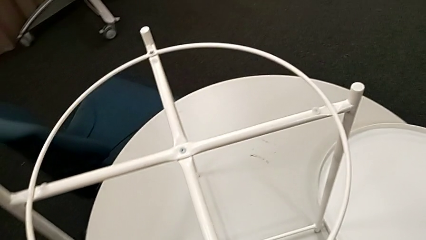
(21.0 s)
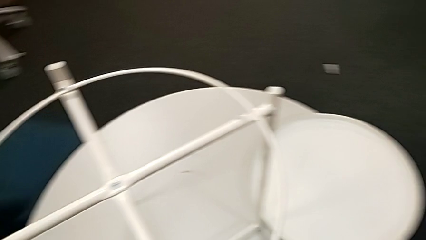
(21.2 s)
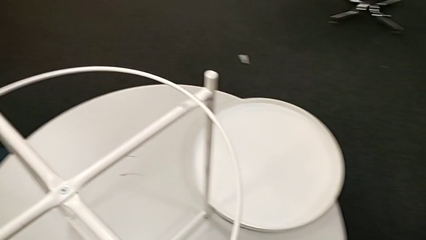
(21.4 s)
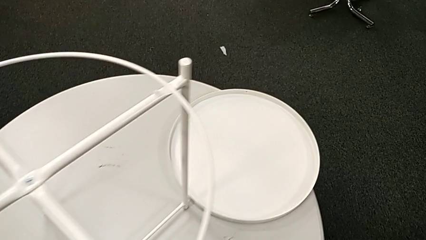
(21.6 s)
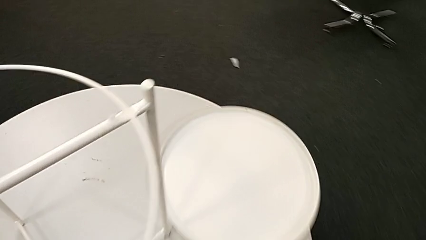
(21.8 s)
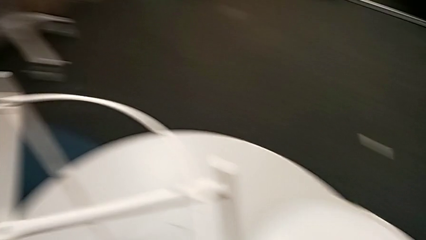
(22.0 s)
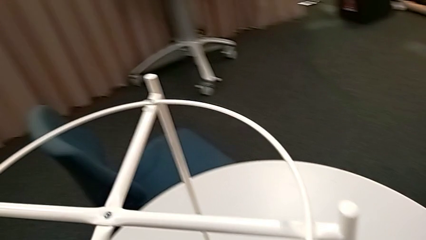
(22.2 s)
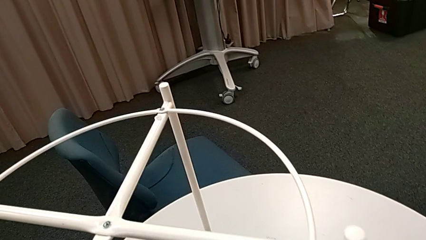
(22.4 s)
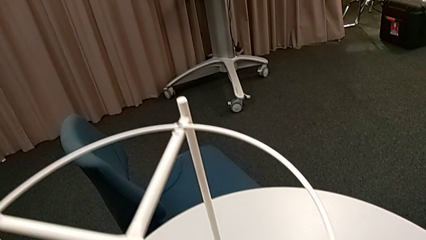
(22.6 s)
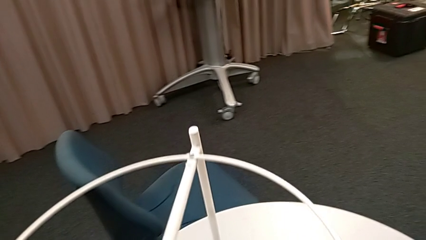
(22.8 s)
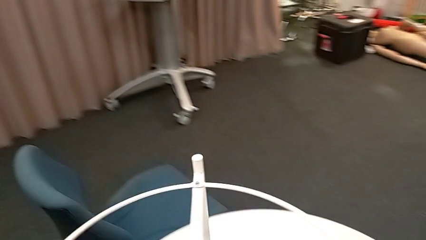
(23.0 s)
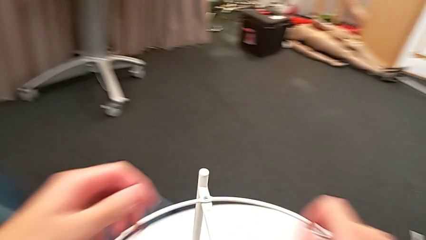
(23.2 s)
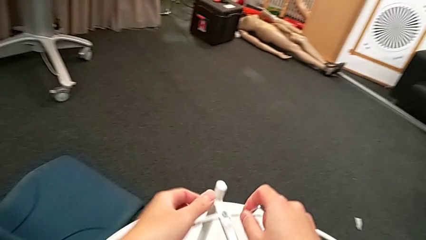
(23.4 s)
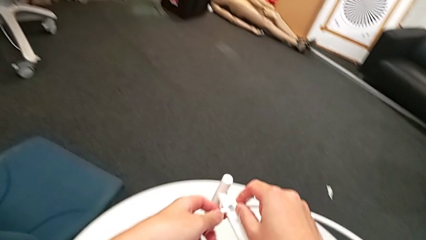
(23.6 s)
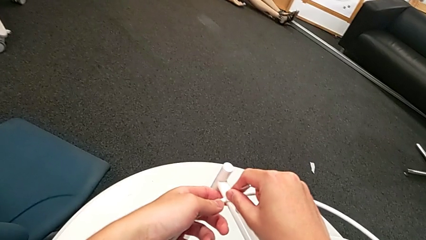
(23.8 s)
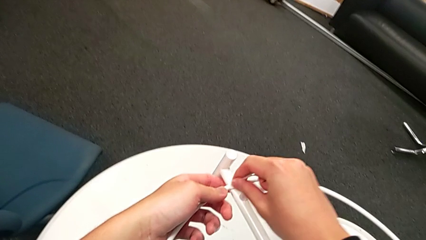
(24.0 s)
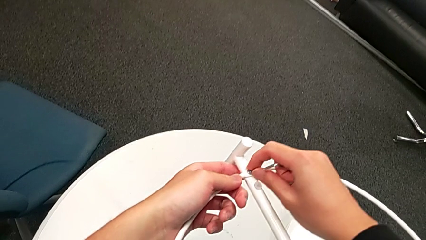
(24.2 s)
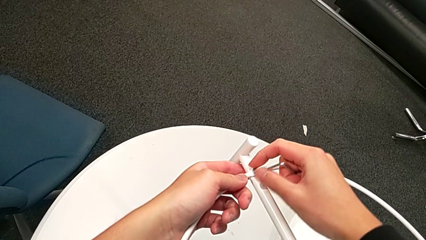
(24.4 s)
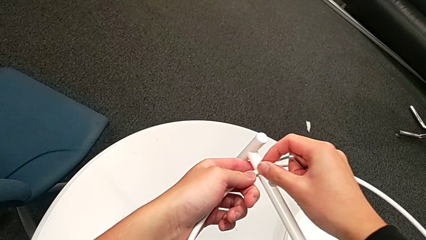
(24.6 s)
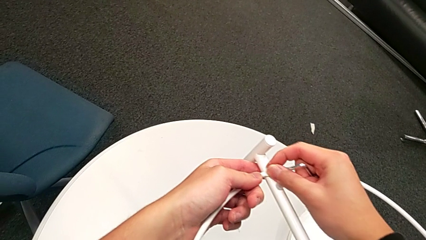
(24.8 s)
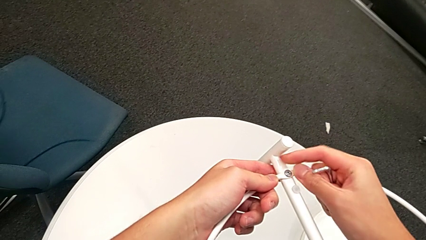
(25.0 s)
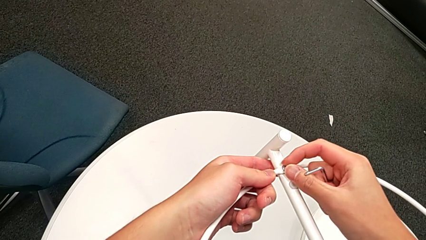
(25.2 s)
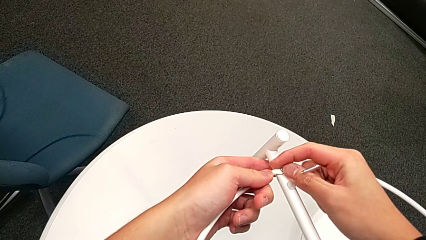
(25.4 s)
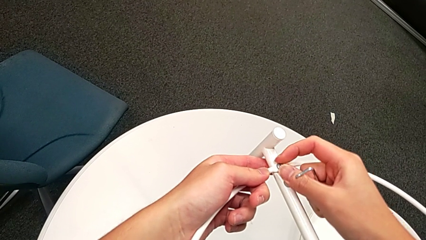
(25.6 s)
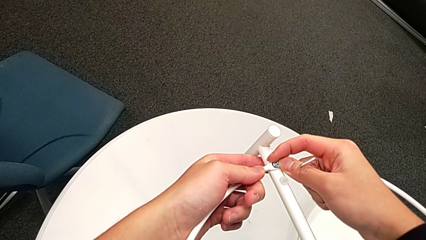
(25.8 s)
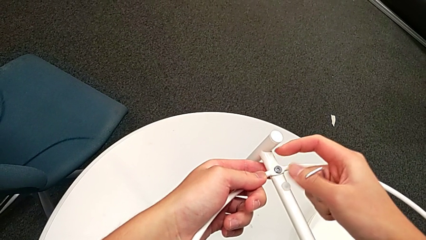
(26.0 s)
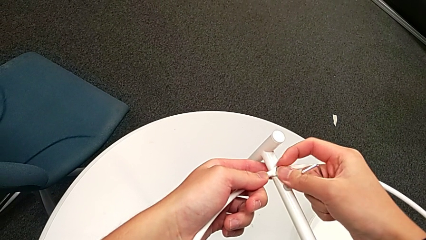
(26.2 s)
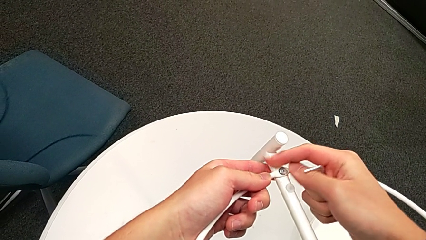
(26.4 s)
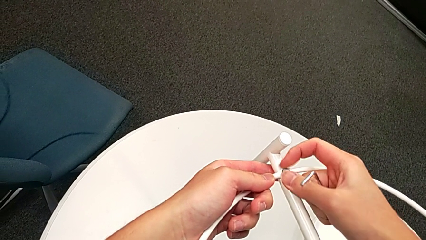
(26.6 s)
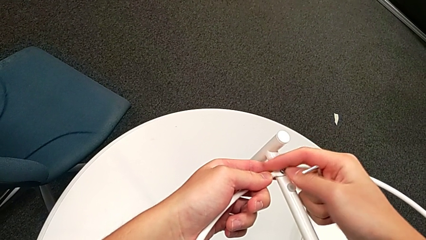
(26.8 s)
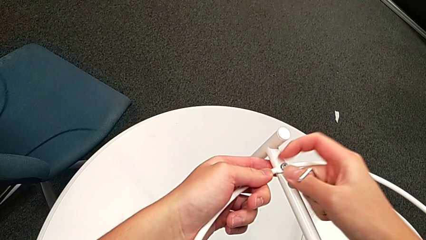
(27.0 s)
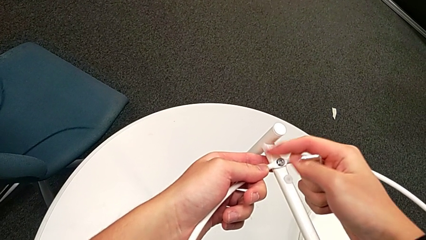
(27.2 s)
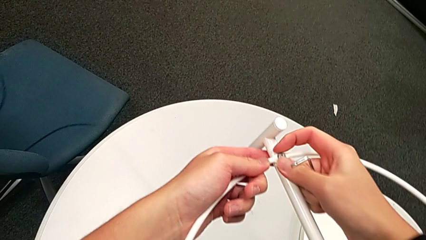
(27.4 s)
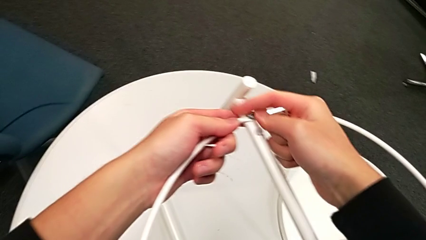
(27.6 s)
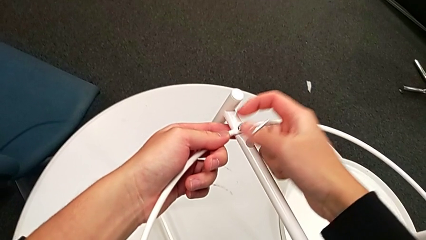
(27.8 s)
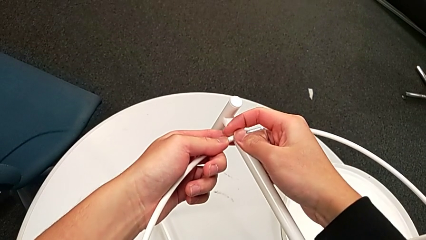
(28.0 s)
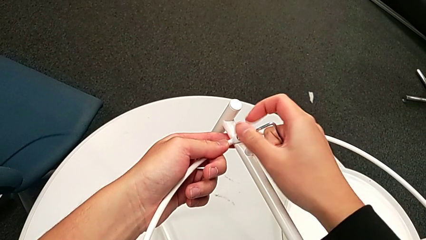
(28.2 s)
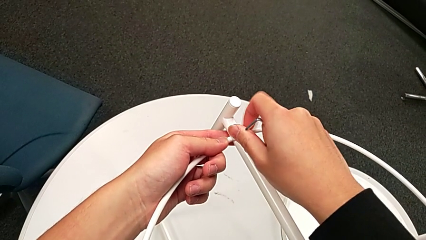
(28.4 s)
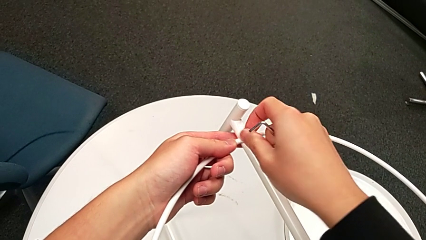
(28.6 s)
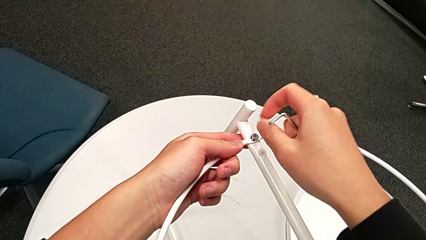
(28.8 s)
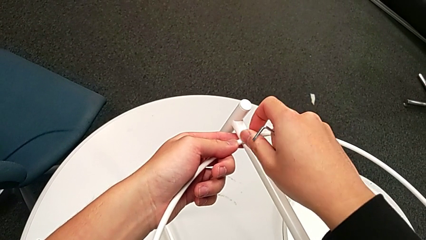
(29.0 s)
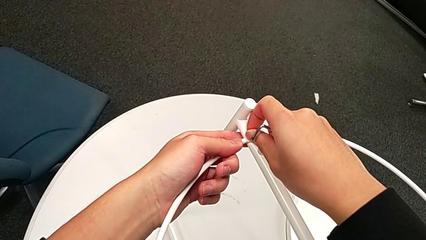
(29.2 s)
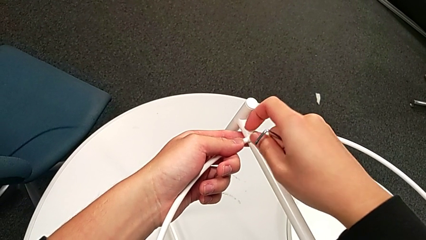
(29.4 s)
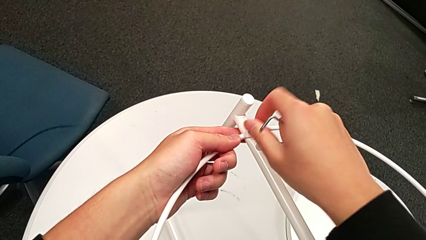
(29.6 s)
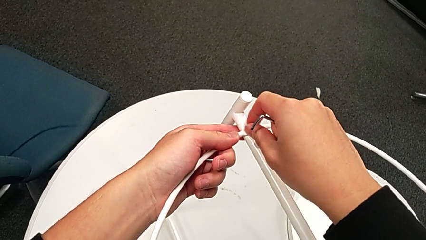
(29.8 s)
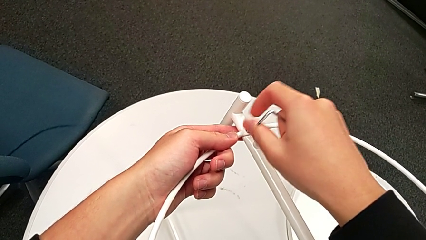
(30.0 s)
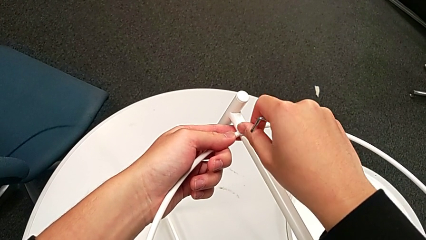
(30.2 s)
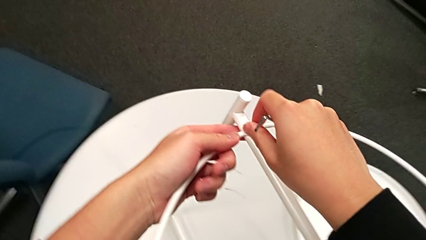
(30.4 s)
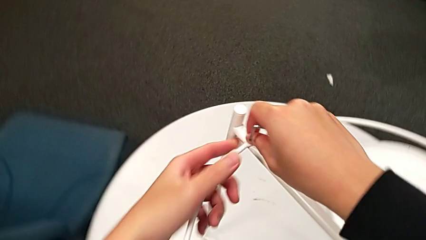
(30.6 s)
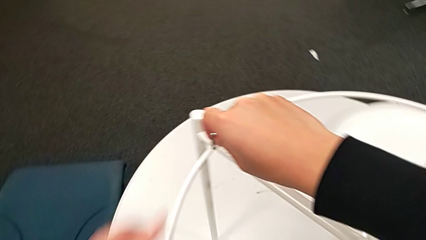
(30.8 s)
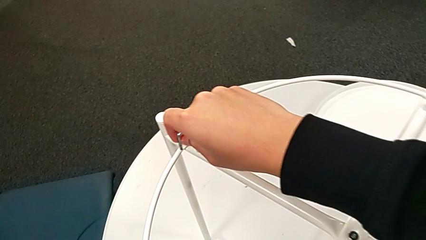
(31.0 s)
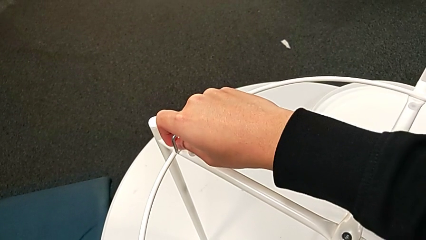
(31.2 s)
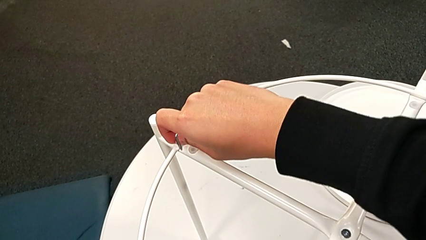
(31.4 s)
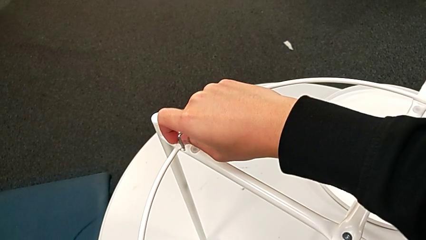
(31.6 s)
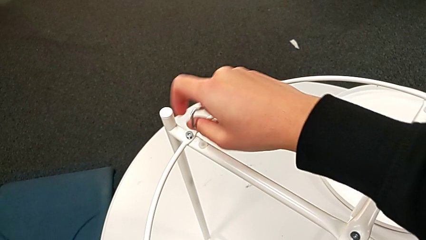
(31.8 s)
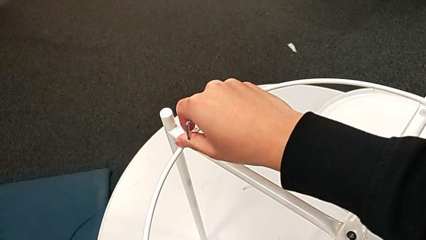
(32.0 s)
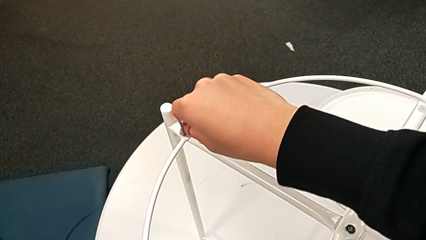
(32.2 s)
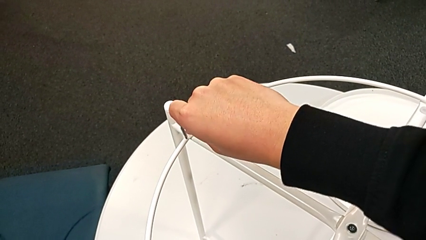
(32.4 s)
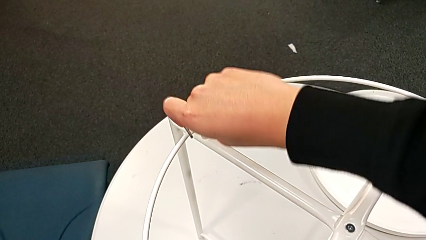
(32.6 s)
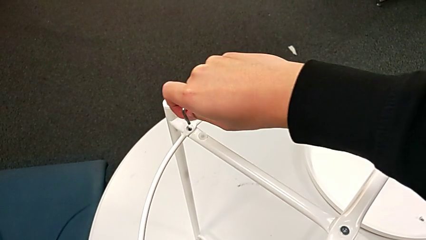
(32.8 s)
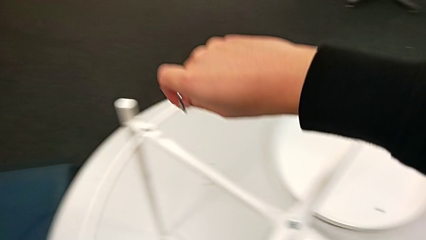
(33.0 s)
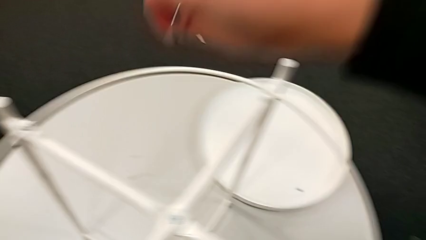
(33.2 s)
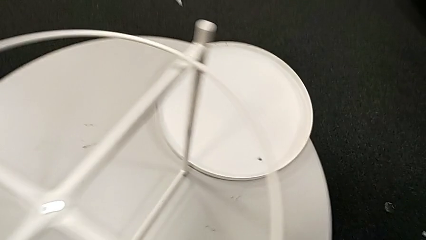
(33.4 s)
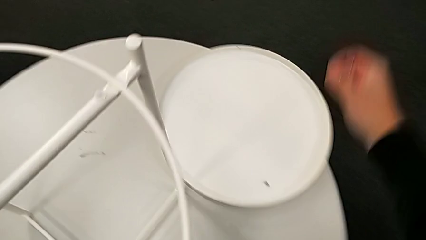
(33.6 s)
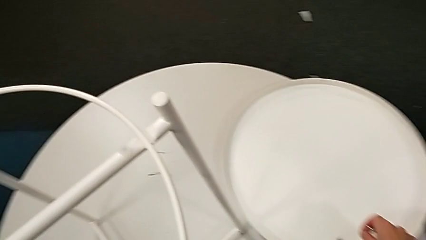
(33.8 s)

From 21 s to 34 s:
The camera wearer is unscrewing the hex socket head from the circle of the table. They disassemble the hex socket head, place it, approach the hex socket head, unscrew it, disassemble the hex socket head and place it.

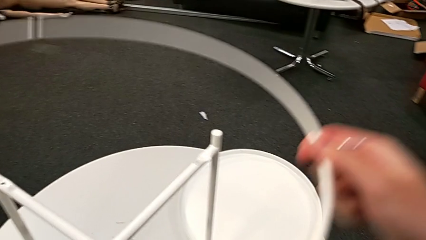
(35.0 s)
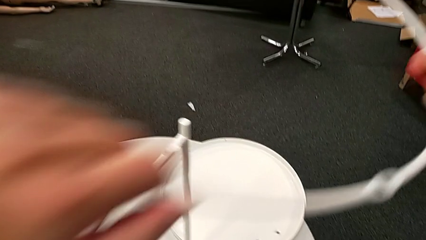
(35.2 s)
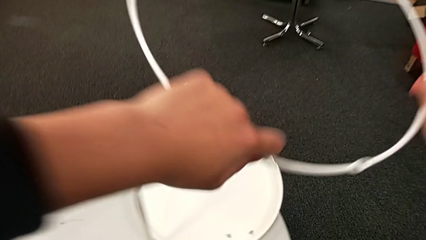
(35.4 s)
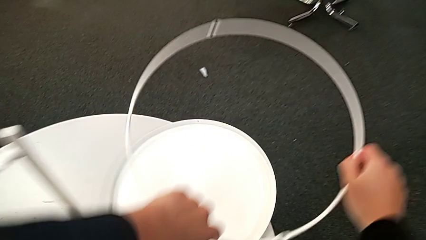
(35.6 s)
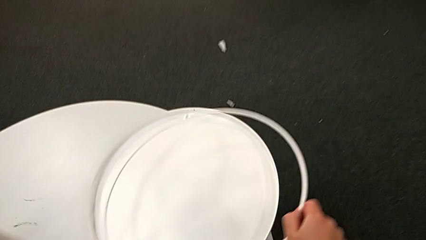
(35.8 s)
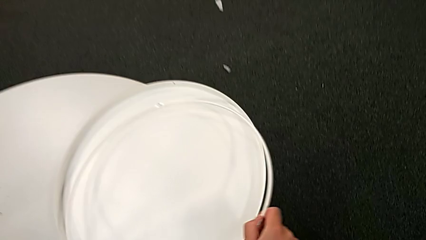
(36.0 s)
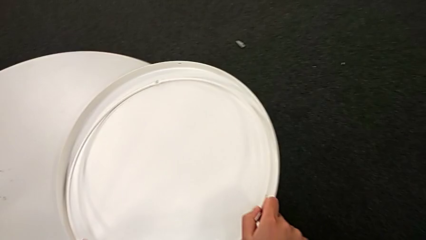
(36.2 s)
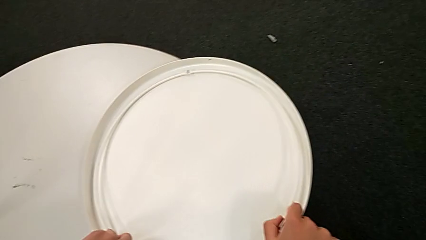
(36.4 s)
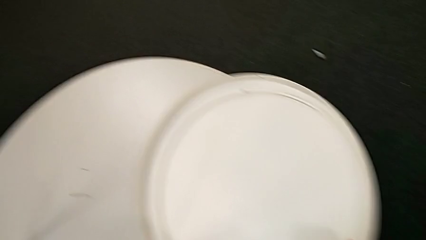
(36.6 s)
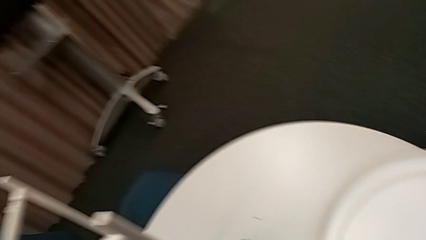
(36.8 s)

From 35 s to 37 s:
The camera wearer disassembles the table's circle. They place the circle.

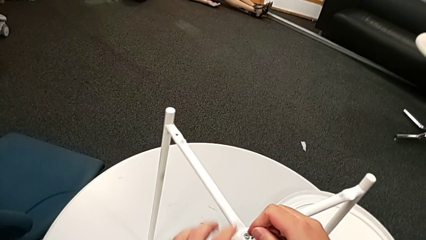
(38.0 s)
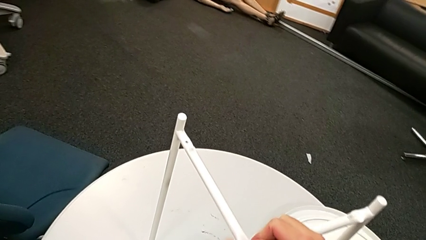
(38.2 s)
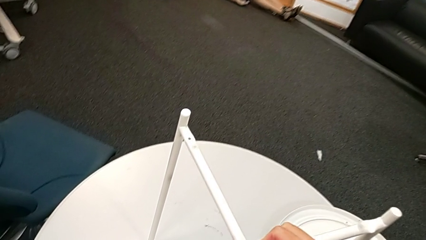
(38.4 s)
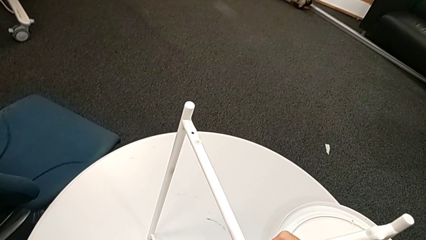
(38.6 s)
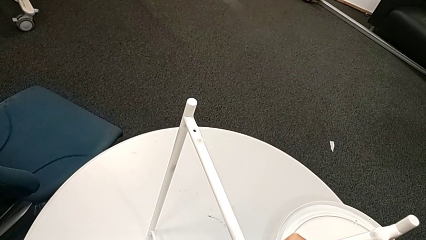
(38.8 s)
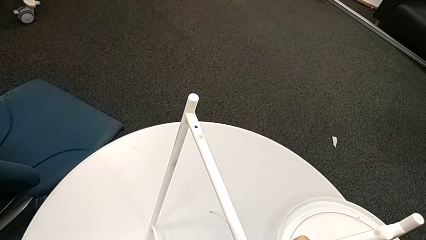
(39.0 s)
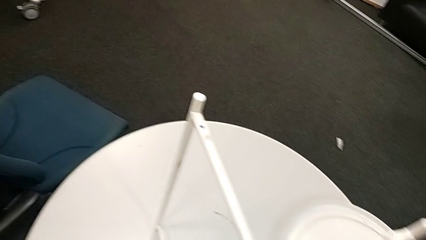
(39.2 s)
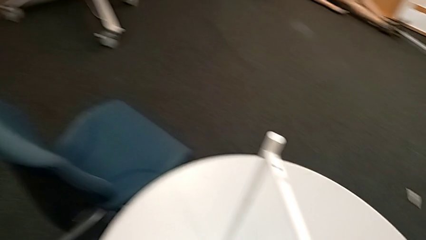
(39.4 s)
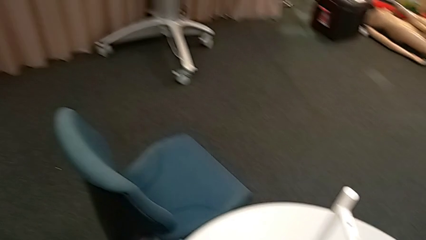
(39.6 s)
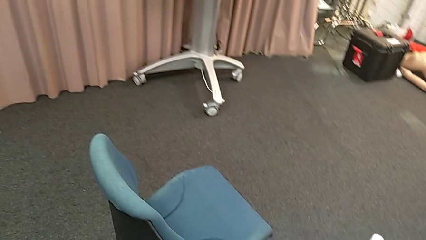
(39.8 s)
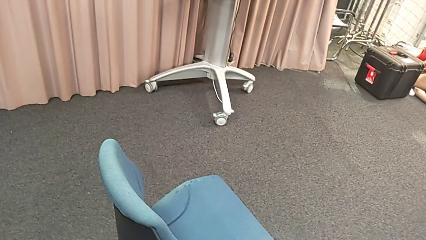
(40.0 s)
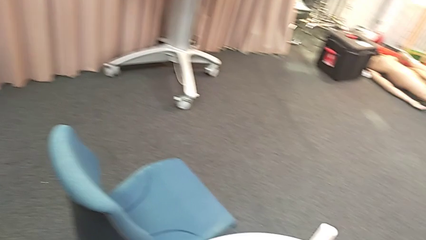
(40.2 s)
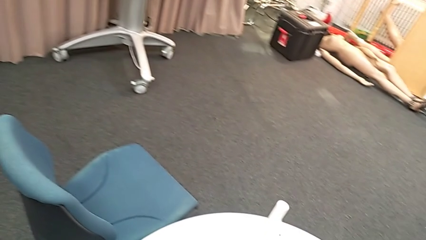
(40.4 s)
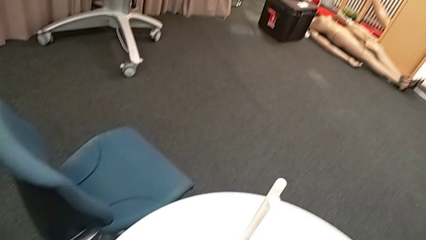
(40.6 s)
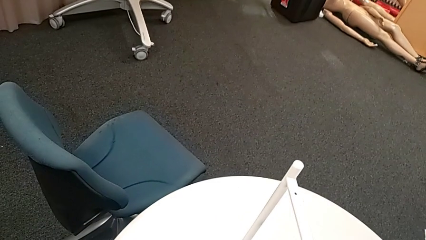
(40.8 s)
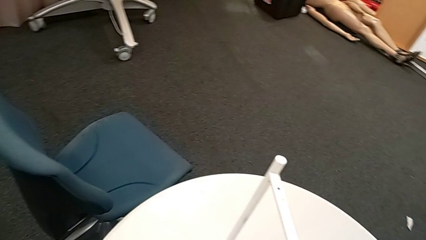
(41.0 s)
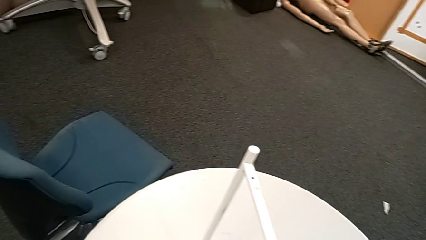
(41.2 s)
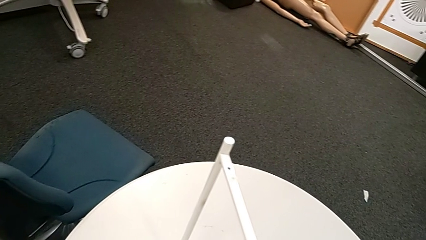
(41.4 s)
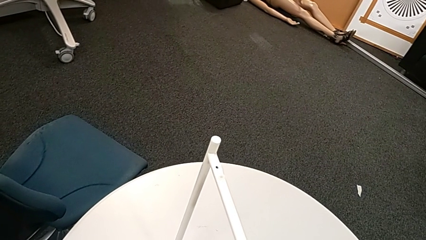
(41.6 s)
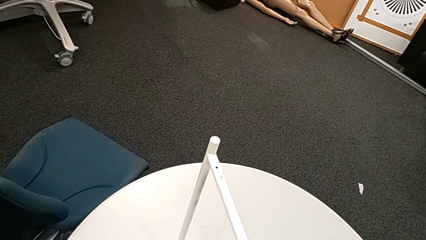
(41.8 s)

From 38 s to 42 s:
The camera wearer is unscrewing the table's legs. They insert the Allen wrench and begin to unscrew the hex socket head.
